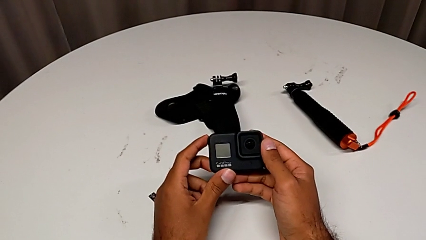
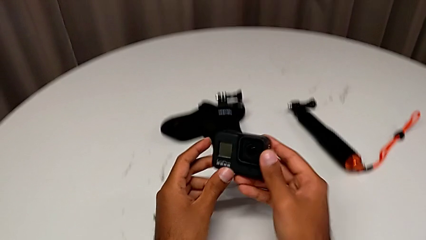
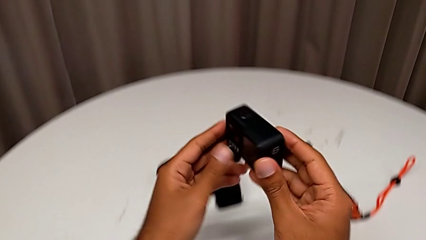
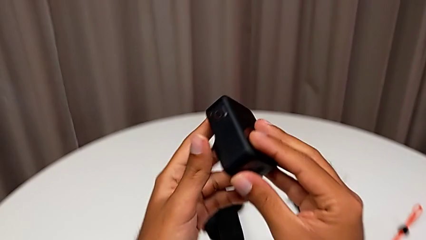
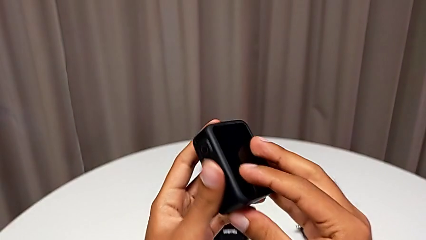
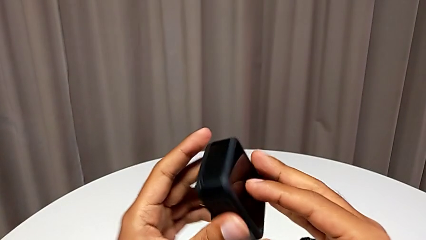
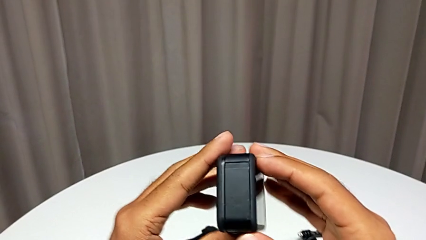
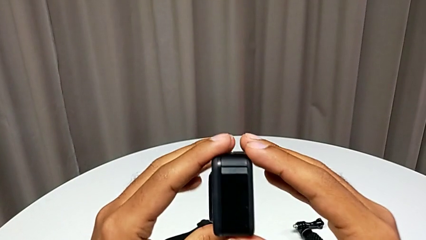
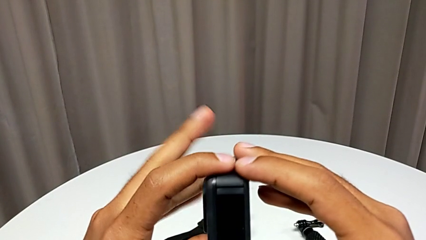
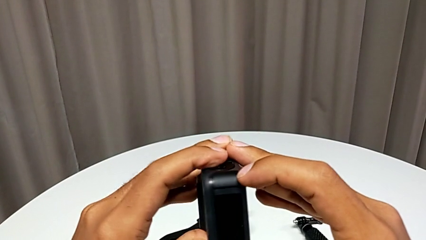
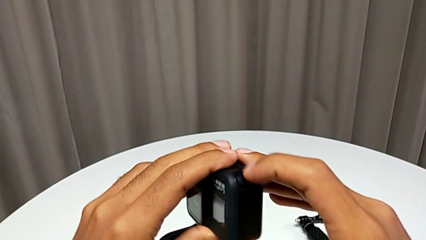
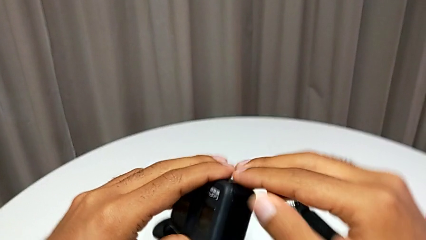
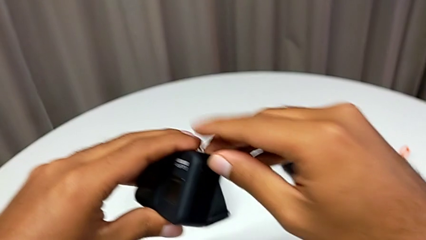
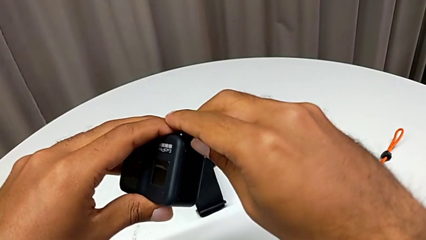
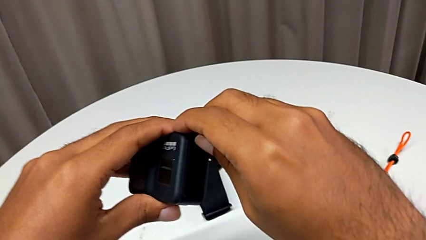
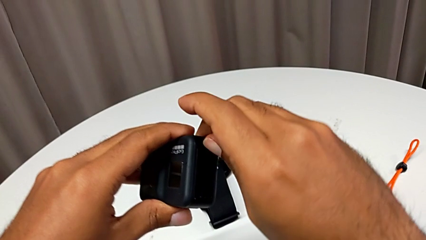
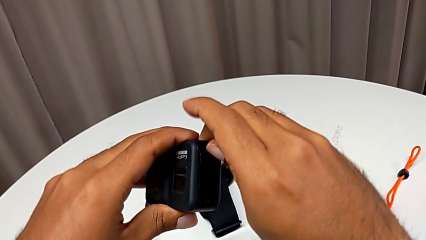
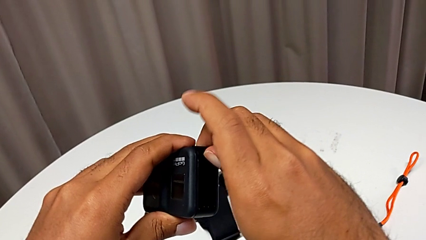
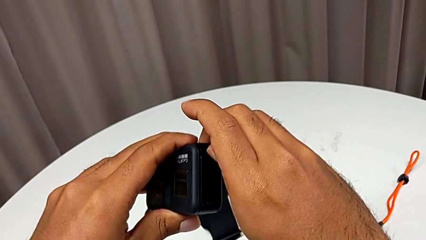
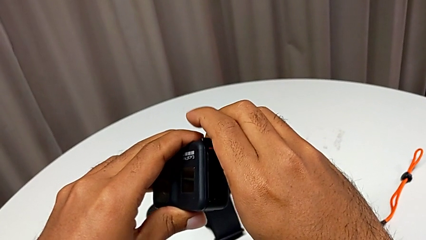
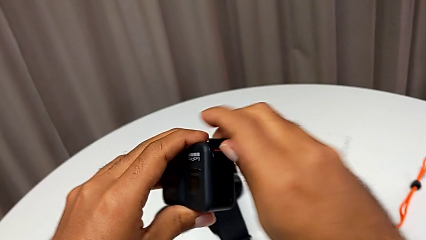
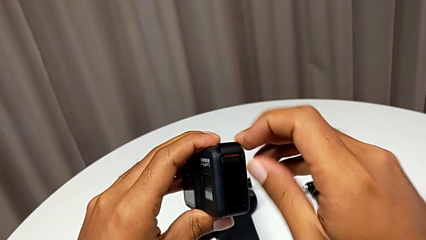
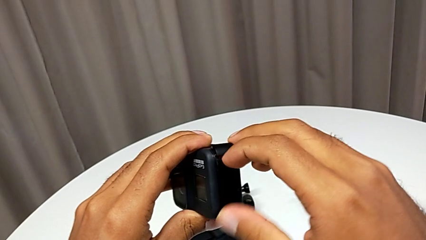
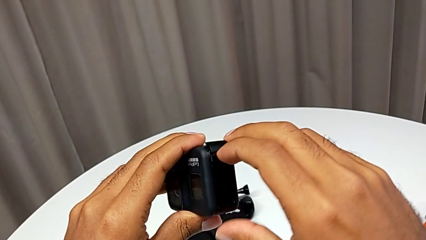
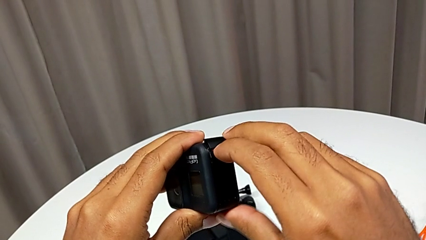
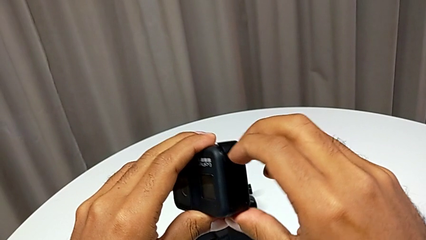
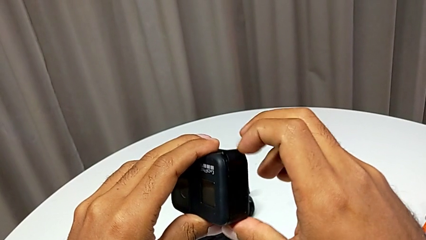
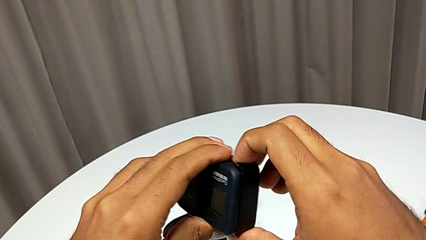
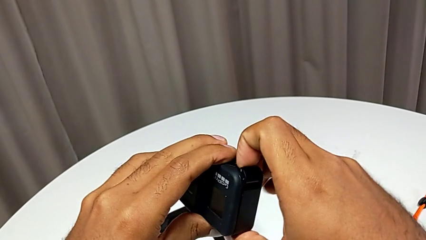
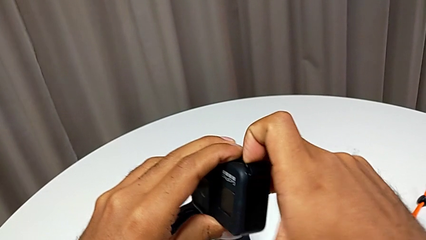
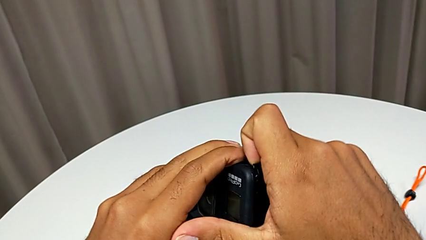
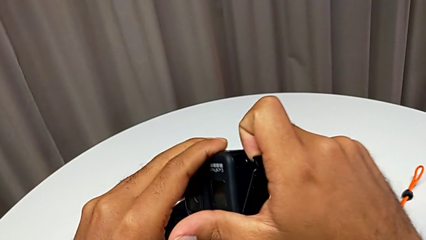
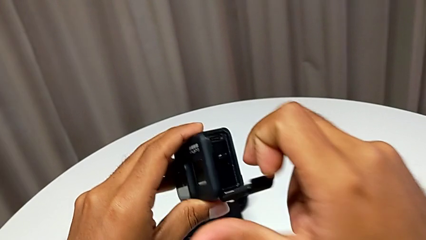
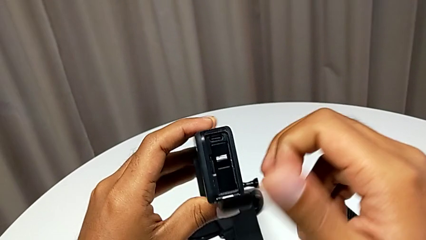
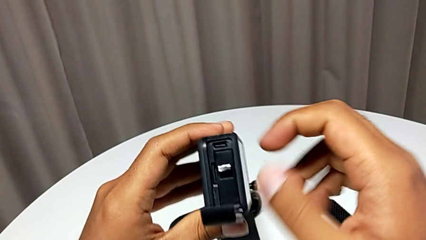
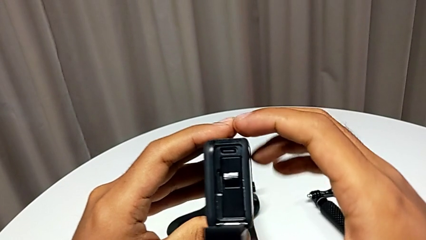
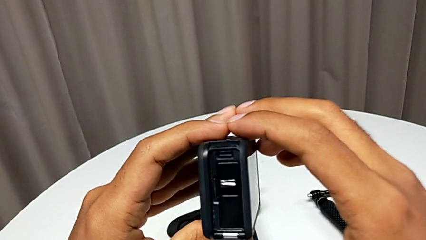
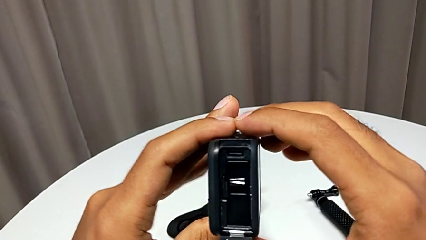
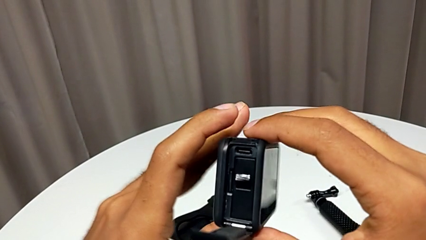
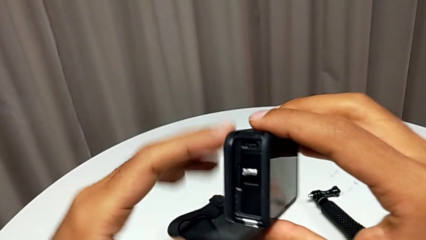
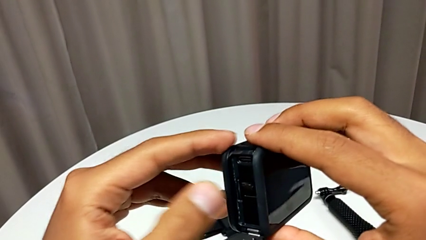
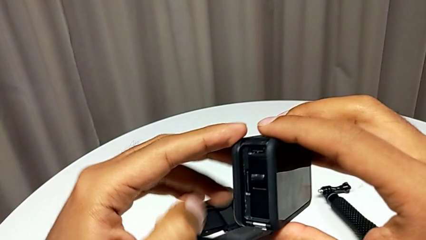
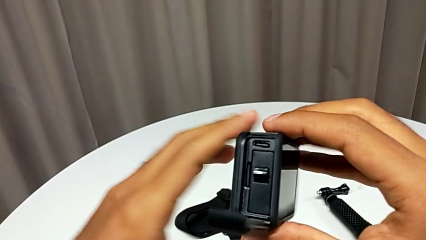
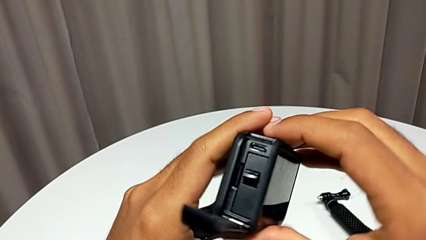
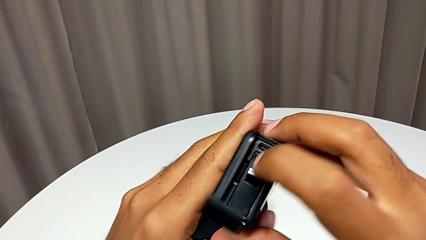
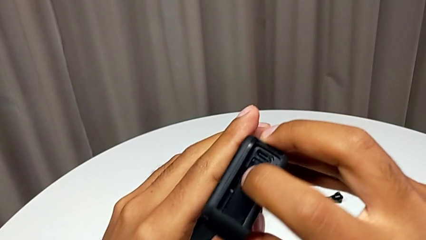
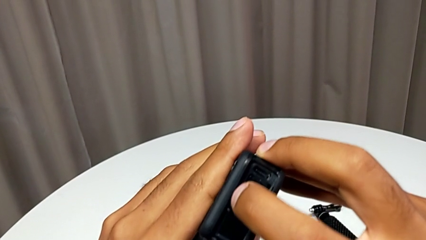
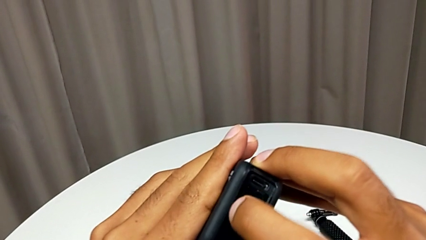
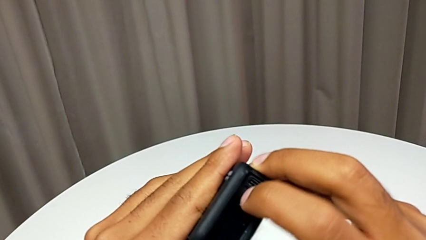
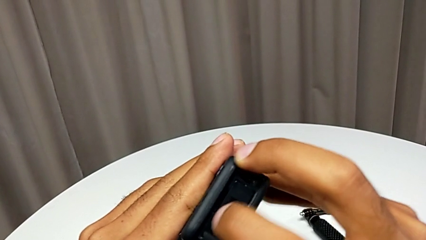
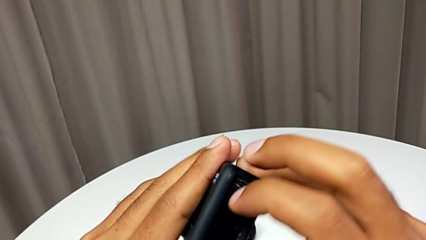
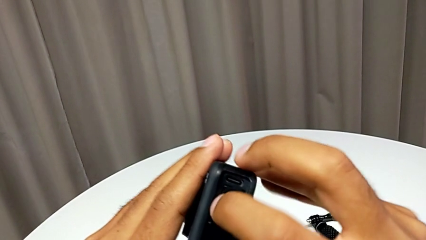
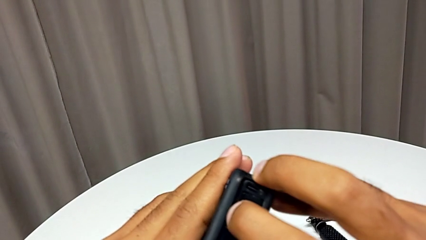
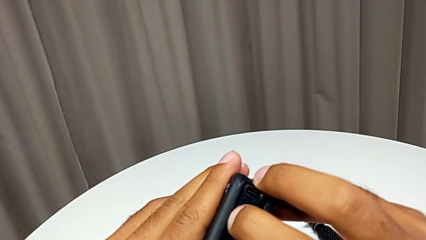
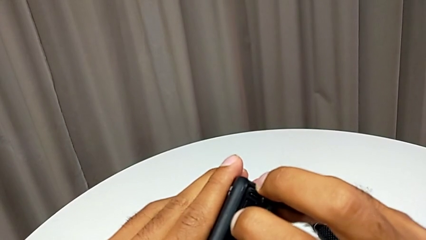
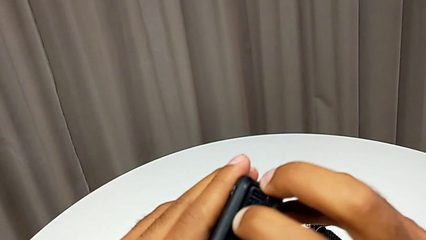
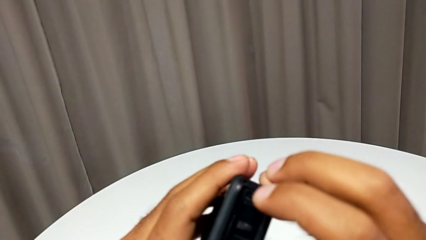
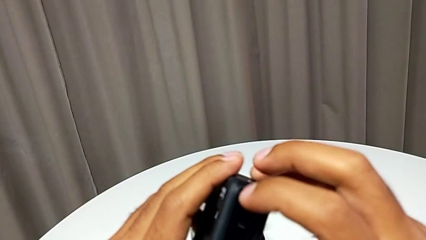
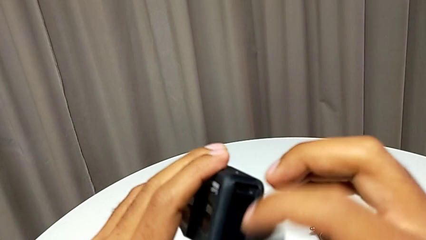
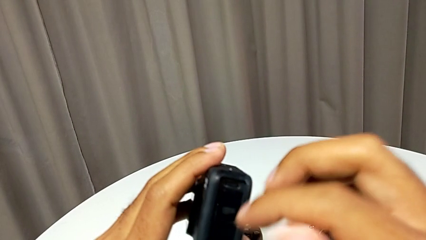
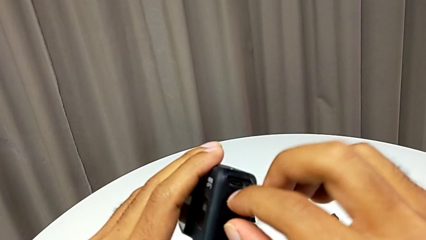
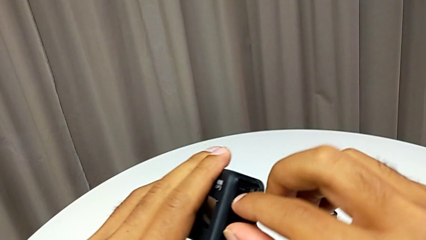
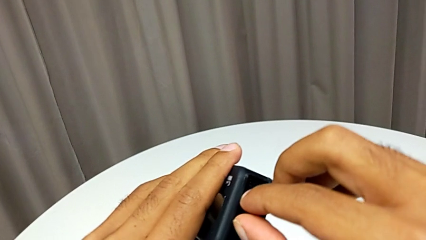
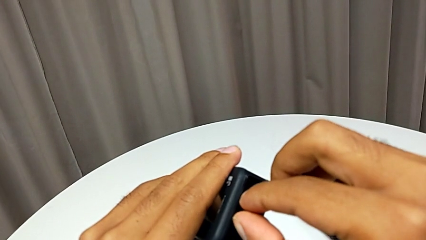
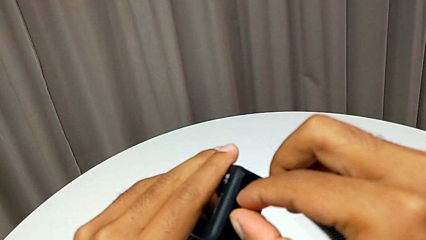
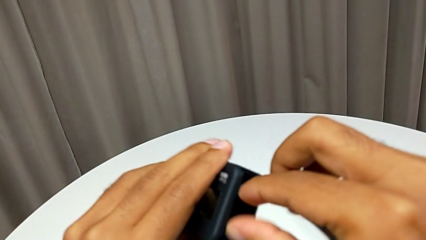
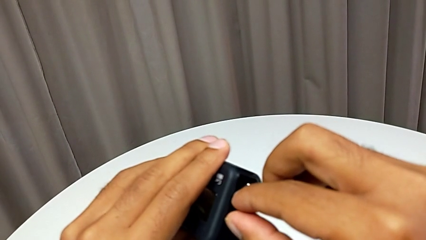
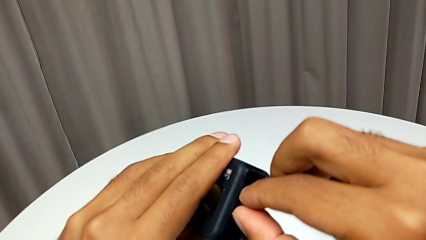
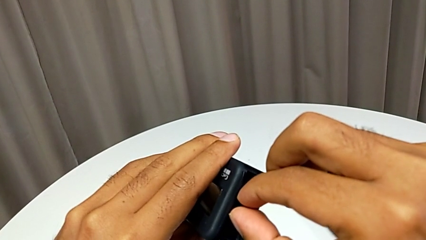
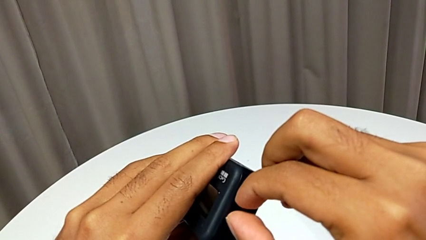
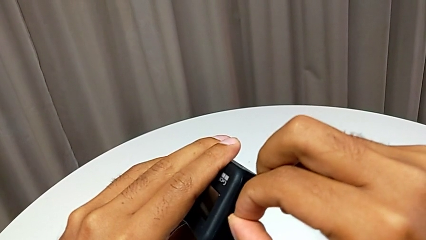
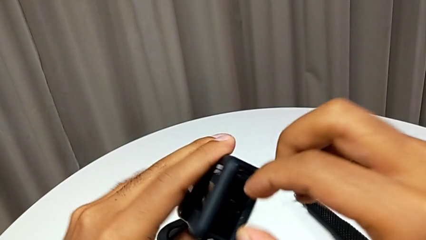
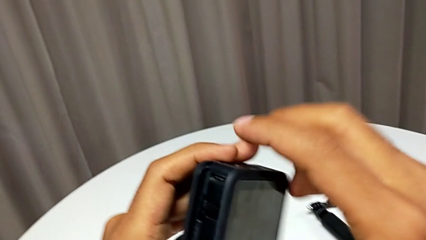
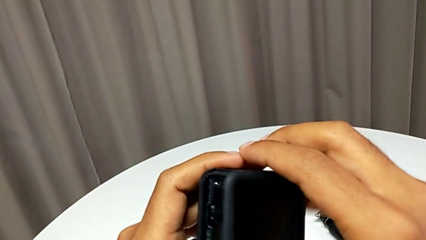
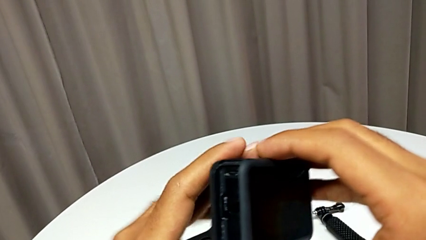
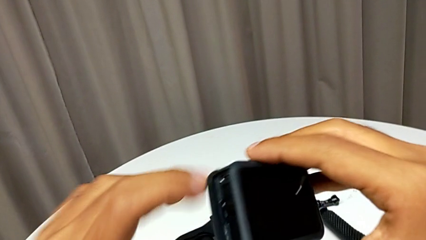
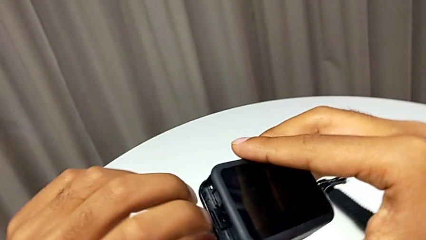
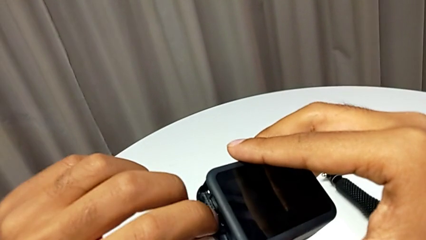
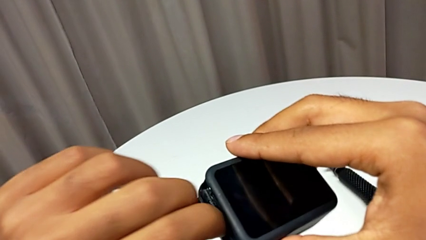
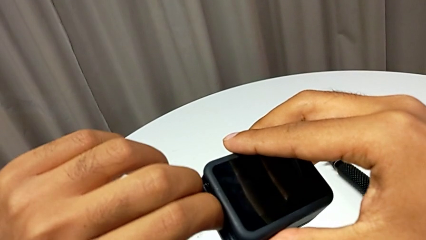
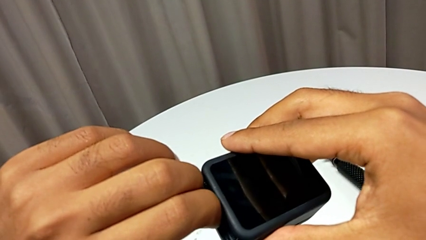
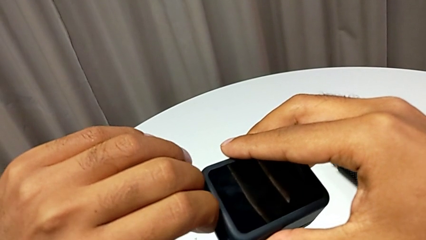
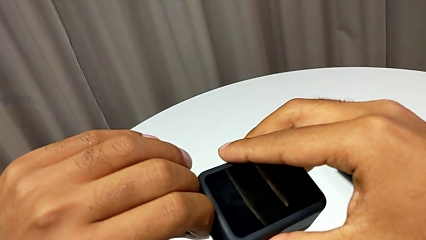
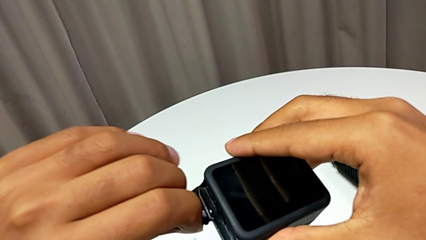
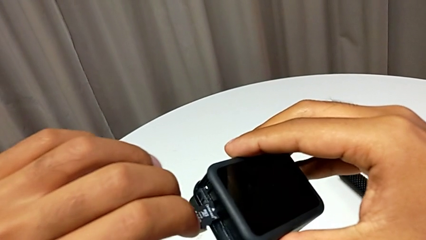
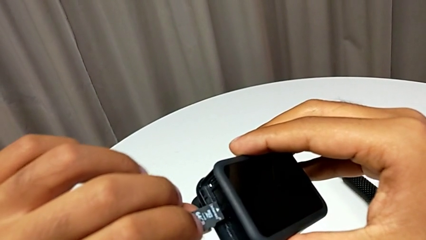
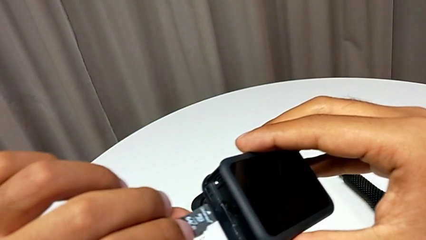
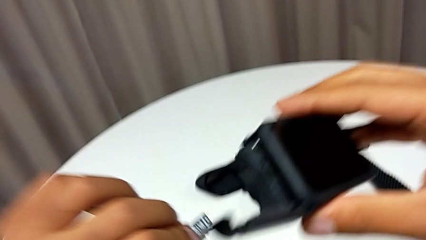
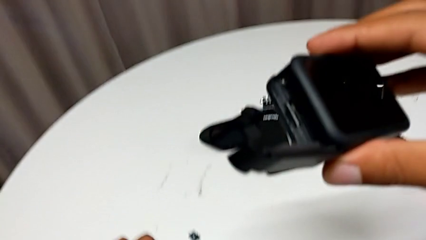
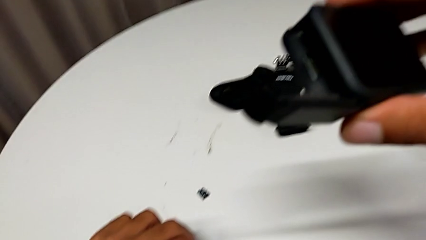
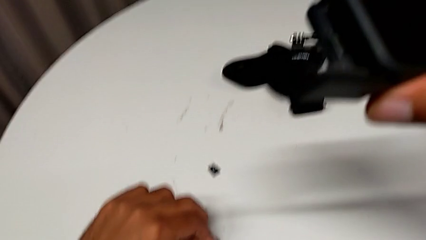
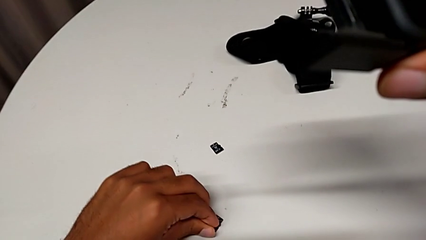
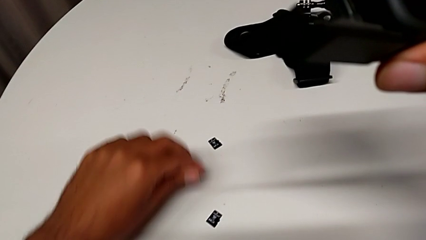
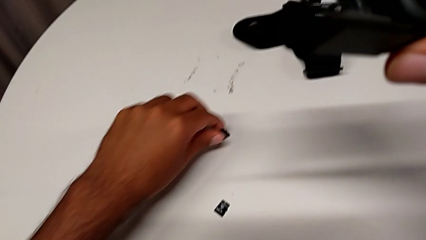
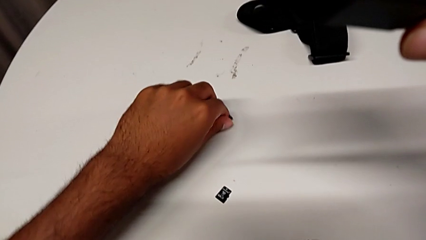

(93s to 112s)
The camera wearer is changing the SD card. They open the battery door and withdraw the old SD card.
